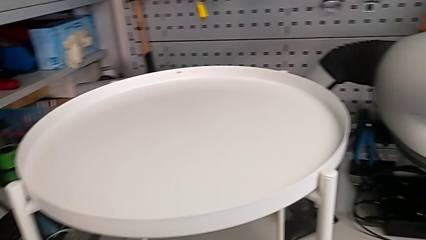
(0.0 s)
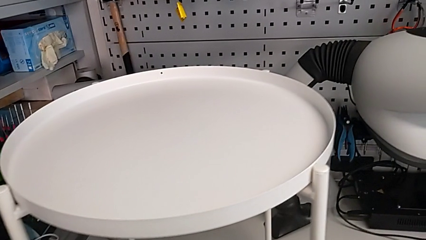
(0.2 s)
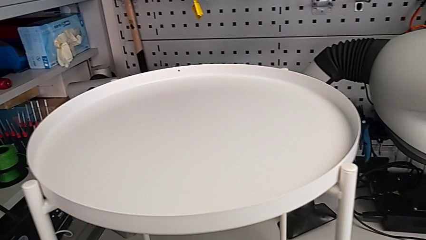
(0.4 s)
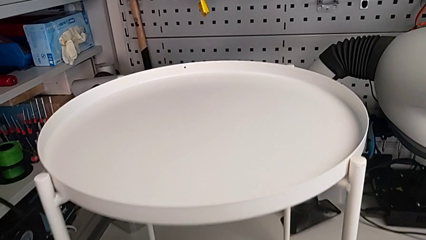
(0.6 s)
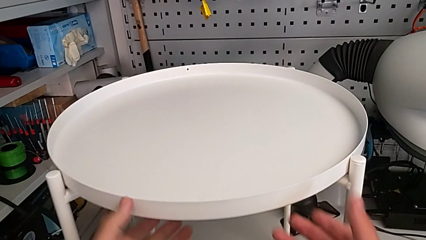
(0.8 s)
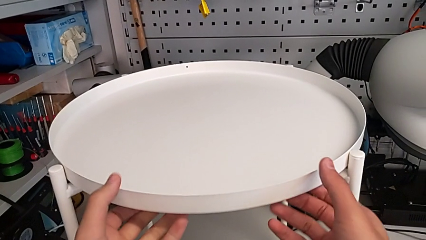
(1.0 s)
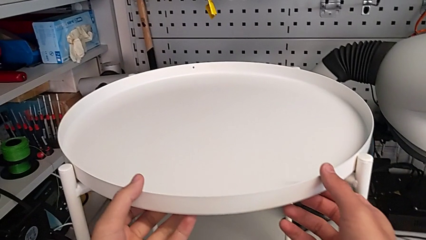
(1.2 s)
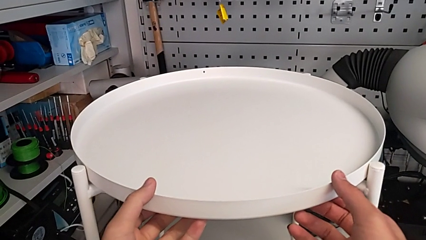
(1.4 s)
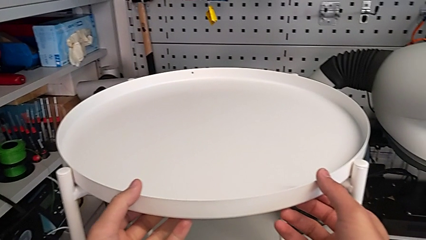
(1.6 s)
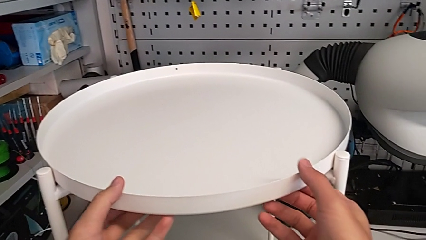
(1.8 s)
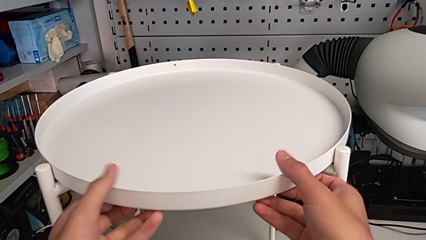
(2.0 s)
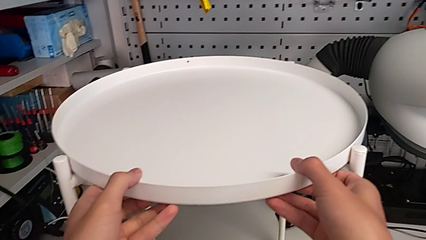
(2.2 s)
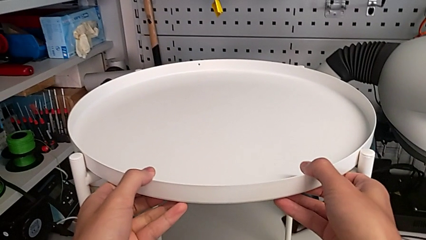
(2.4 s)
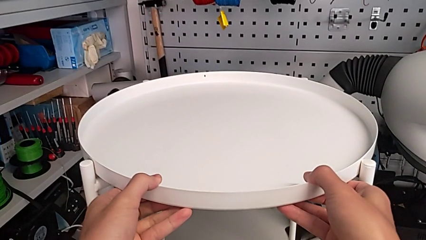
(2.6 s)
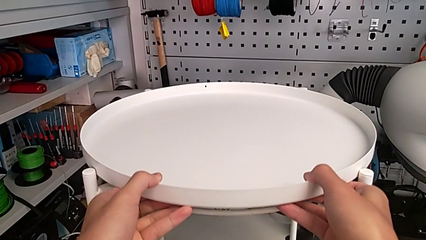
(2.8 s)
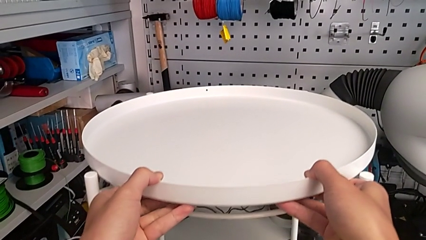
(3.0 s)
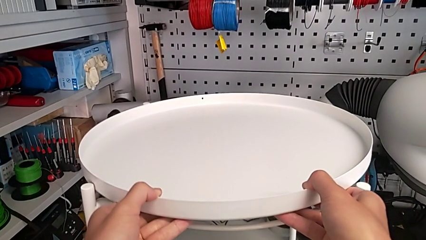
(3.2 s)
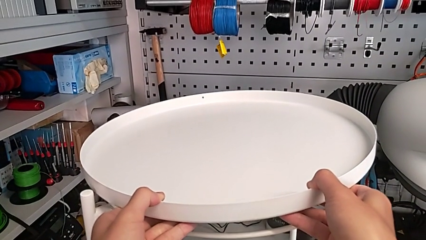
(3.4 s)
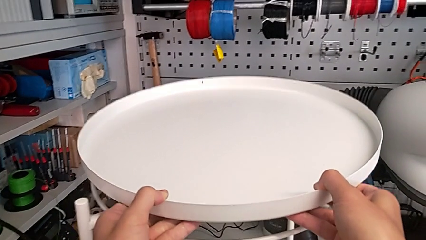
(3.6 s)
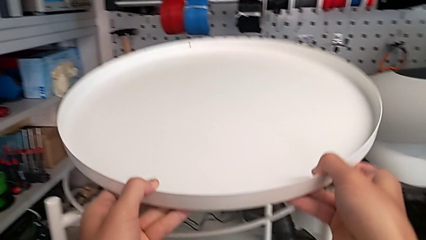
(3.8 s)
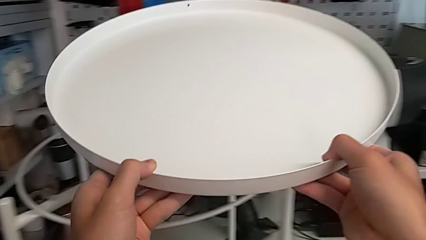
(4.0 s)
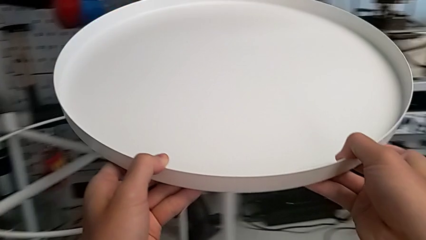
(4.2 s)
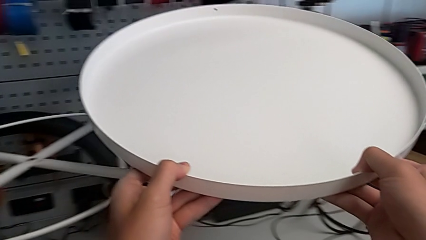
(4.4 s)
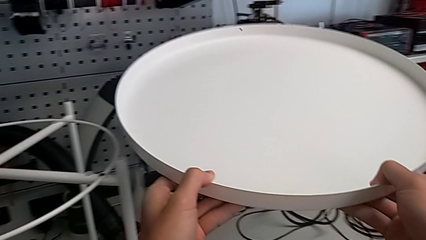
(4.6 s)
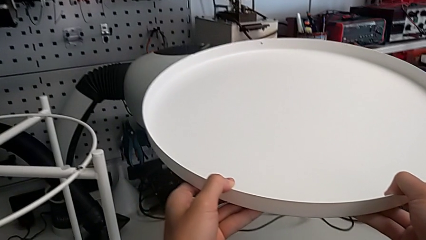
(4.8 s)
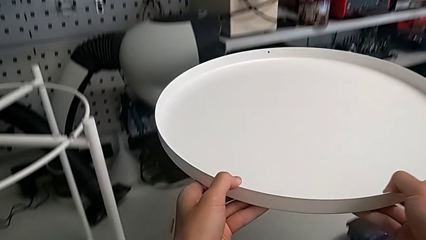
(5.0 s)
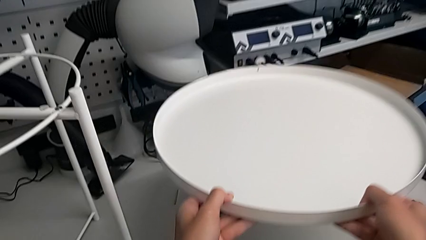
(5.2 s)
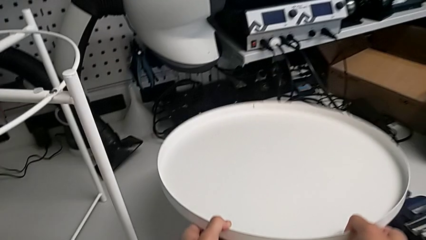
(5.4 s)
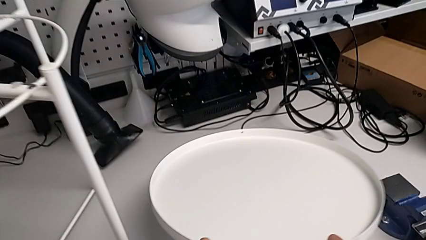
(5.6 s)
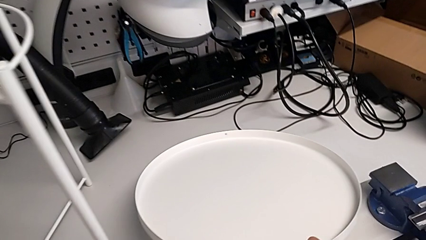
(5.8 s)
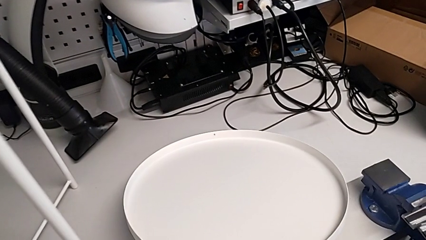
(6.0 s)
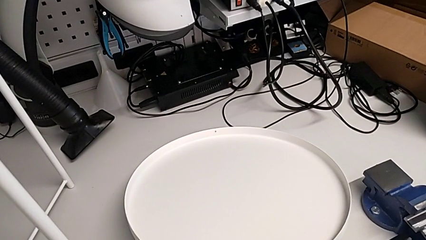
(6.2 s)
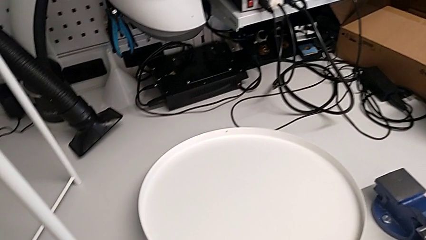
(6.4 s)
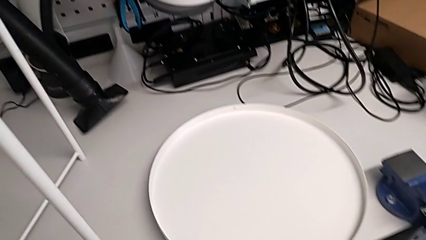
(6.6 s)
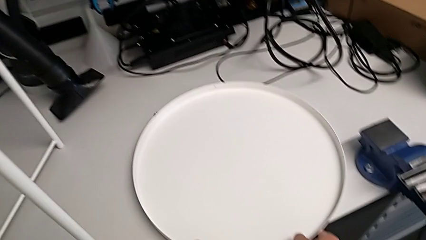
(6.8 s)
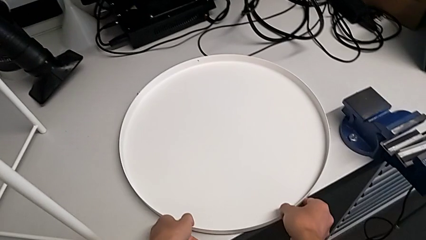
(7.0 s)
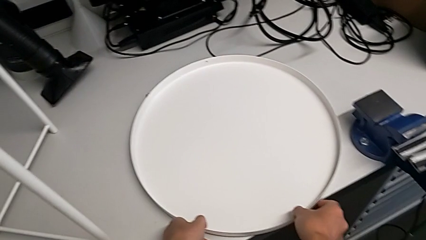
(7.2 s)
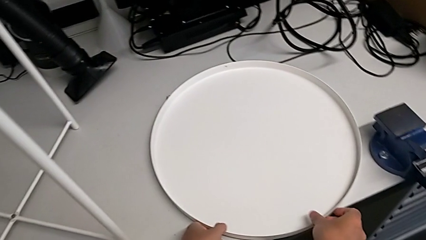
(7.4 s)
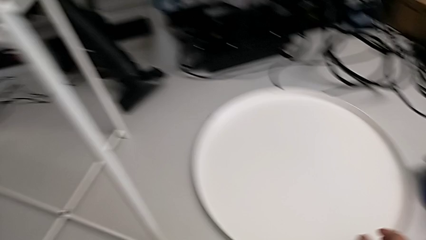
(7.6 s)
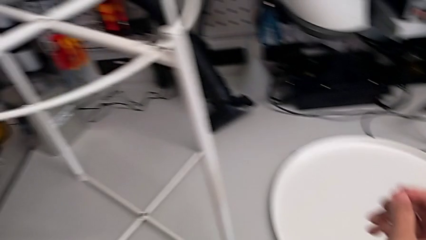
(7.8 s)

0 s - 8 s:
The camera wearer disassembles the frame of the table. They grab the tray, disassemble it and place it.

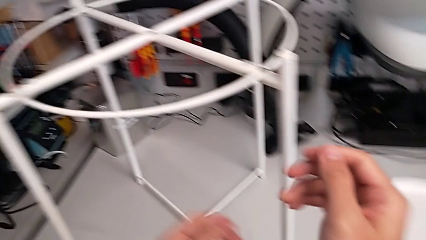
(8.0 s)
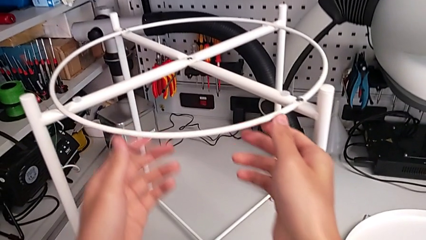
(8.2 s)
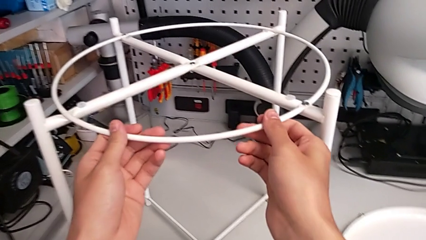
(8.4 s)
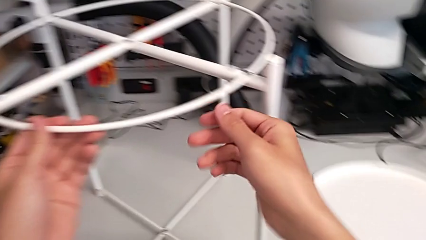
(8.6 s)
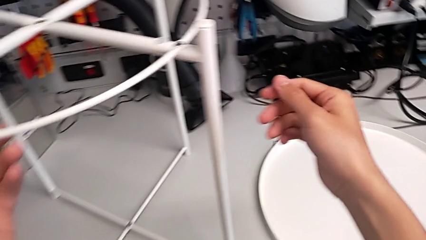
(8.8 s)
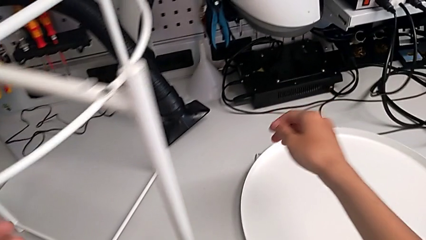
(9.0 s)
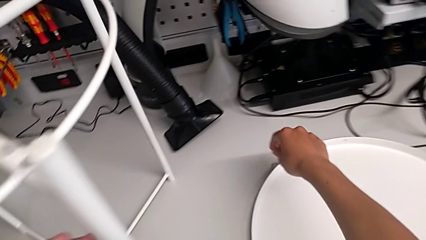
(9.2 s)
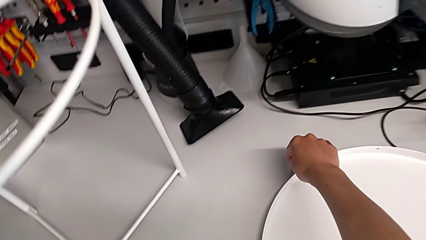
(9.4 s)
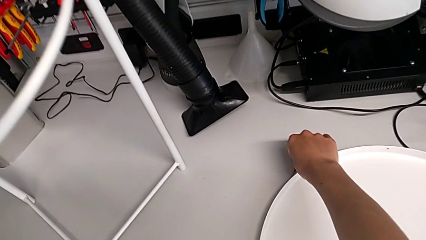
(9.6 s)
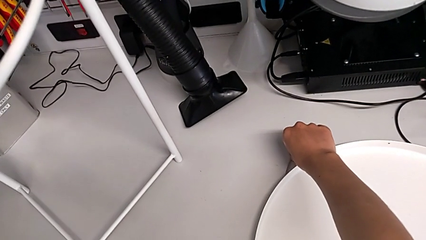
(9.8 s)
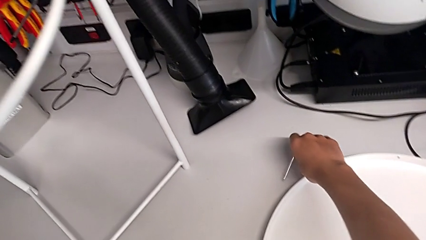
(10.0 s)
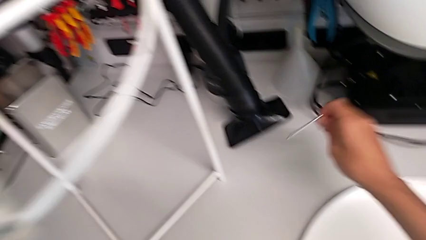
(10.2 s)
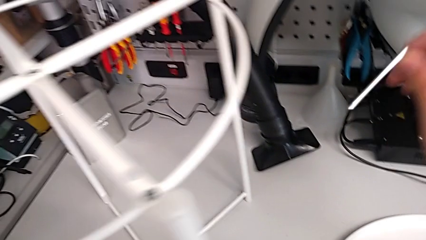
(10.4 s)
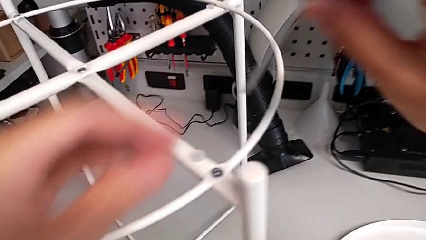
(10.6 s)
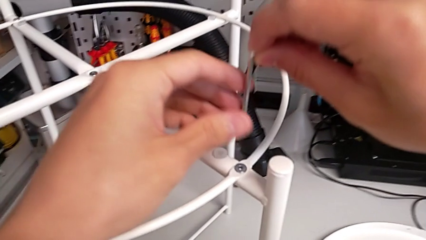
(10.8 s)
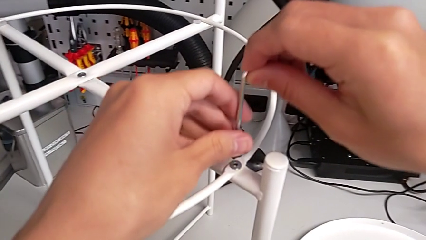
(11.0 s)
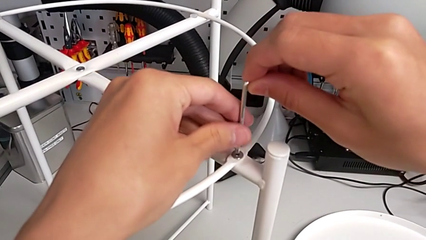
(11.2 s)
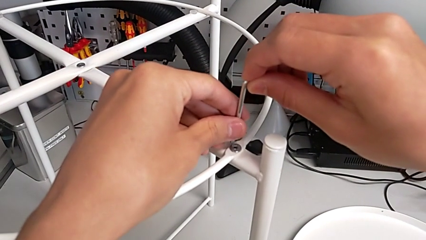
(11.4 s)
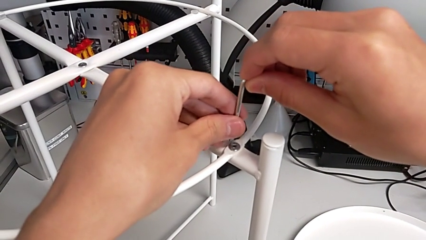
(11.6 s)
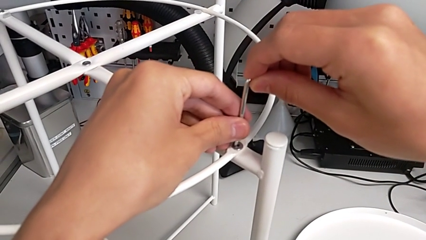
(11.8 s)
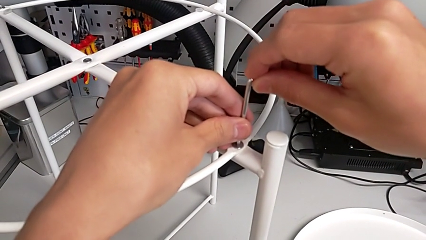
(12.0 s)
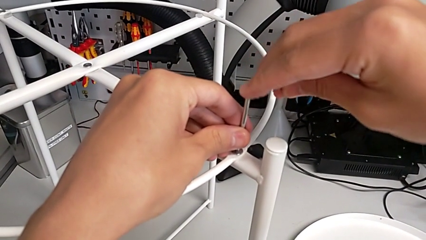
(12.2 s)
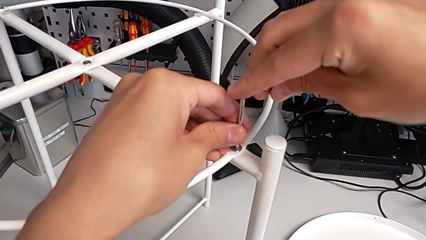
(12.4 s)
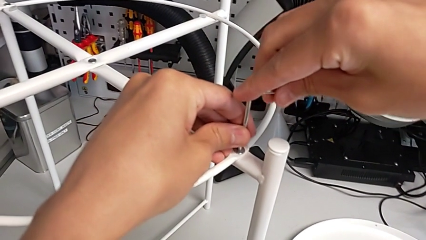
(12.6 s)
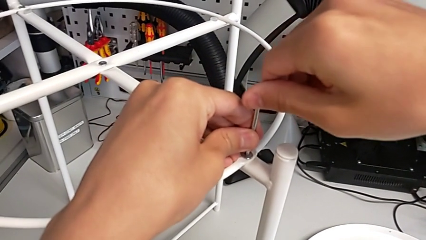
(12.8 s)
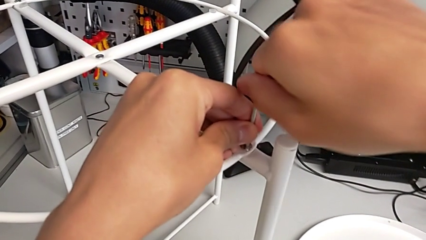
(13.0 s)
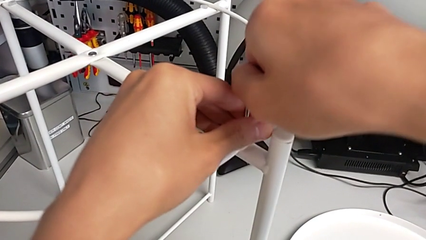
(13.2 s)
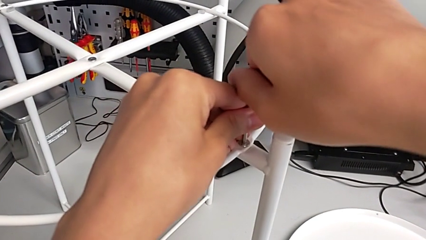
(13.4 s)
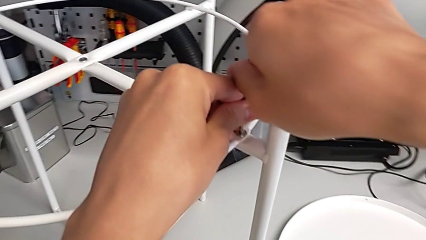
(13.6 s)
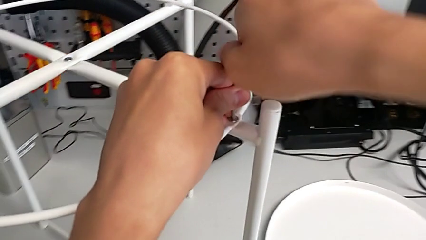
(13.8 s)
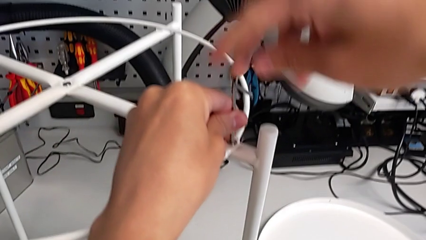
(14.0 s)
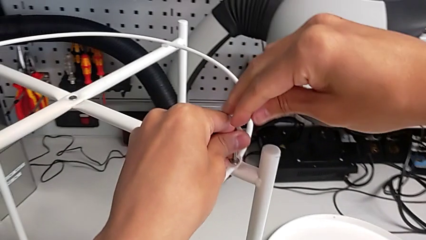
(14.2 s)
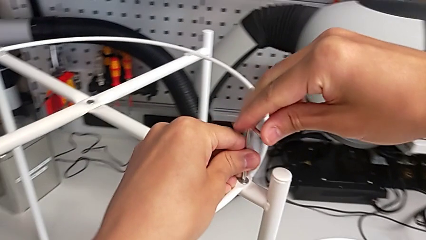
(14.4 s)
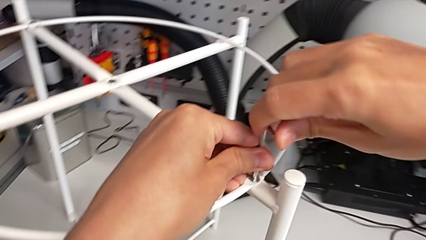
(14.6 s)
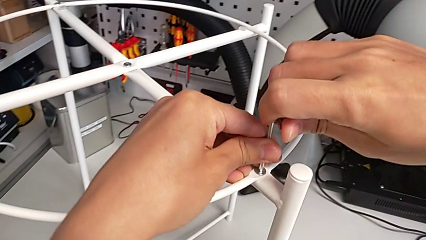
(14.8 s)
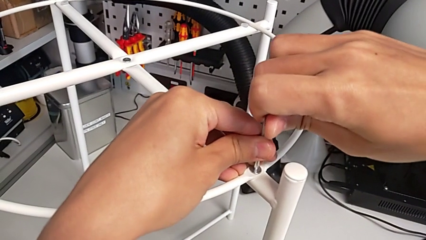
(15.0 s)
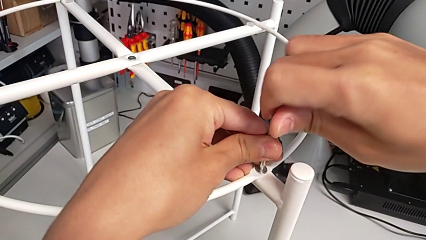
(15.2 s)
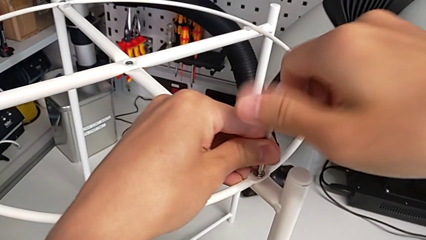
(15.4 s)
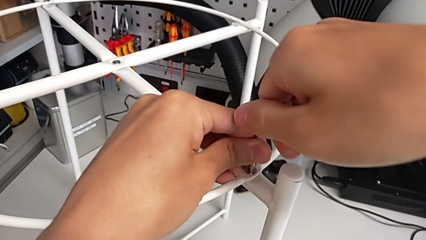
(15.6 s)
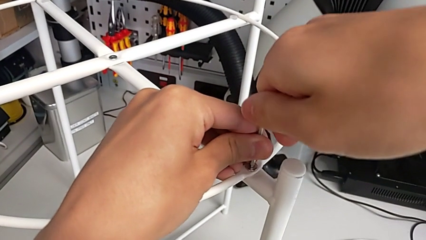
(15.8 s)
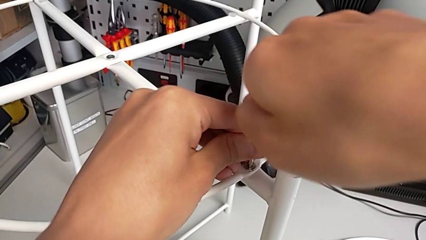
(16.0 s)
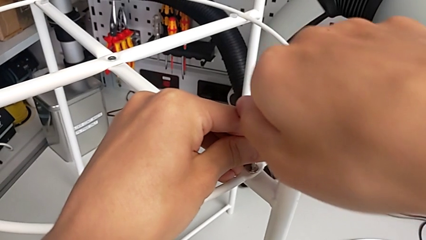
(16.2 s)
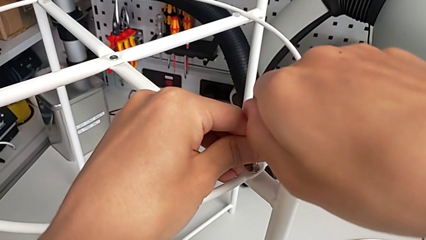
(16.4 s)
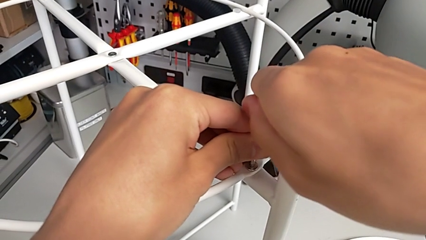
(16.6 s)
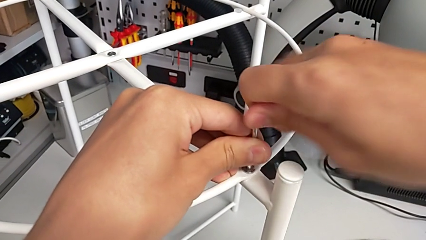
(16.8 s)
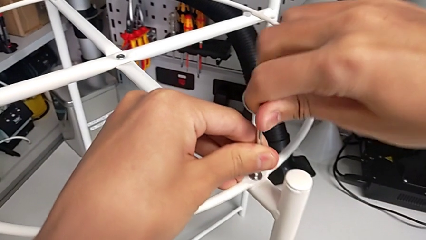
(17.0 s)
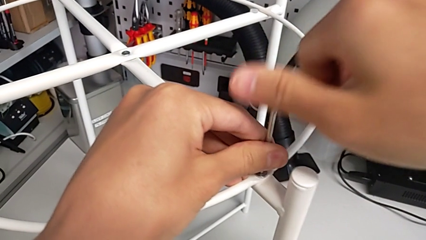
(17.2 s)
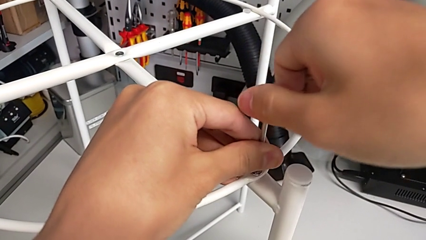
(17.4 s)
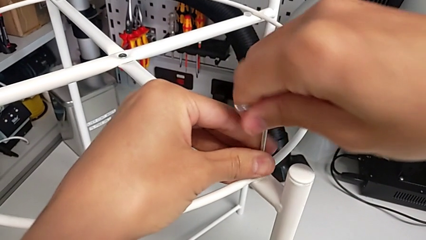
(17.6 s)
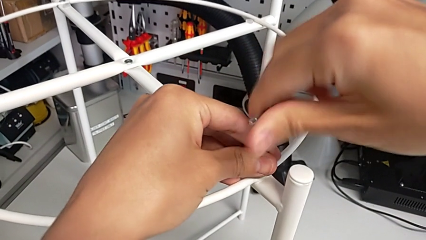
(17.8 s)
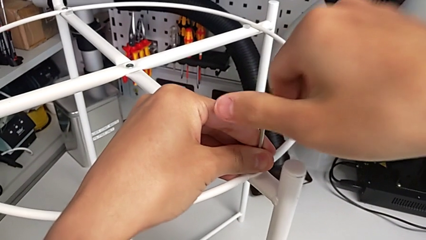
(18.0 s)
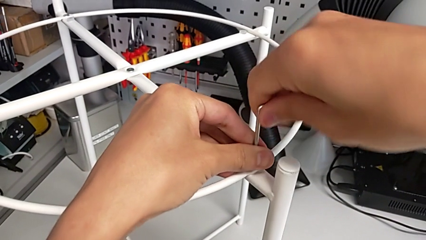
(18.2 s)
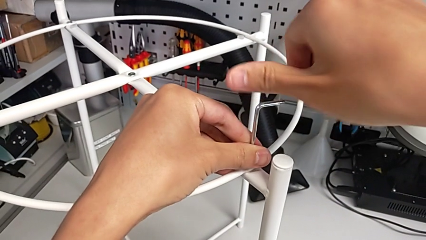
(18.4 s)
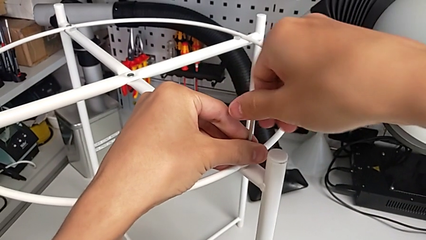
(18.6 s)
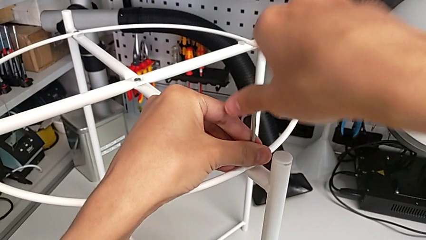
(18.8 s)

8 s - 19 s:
The camera wearer is unscrewing the hex socket head from the circle. They grab the circle, grab the Allen wrench, approach the hex socket head, insert the Allen wrench and begin to unscrew the hex socket head.
